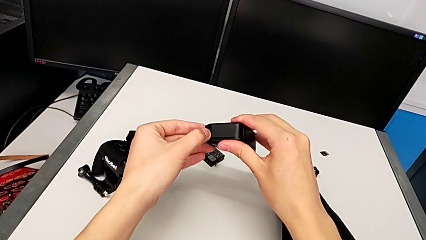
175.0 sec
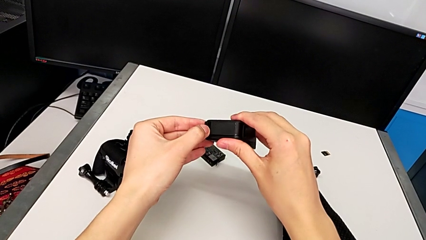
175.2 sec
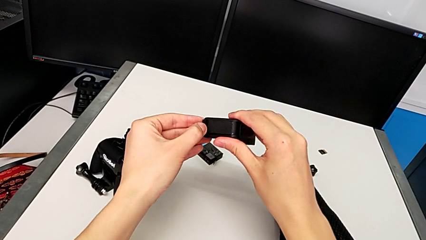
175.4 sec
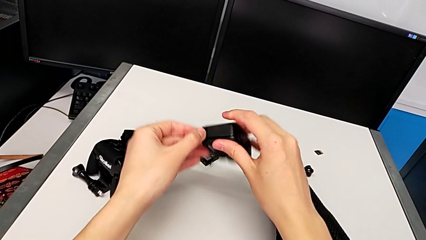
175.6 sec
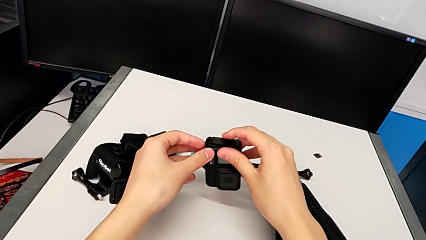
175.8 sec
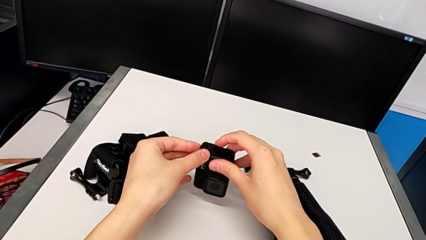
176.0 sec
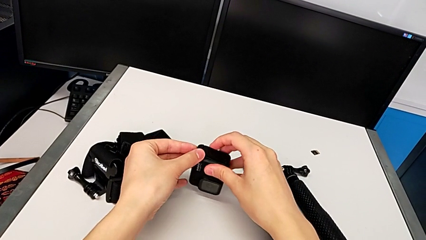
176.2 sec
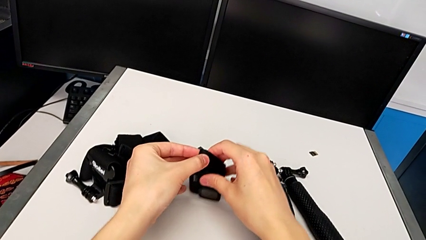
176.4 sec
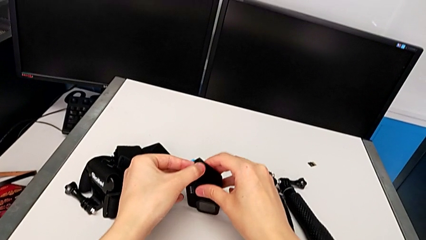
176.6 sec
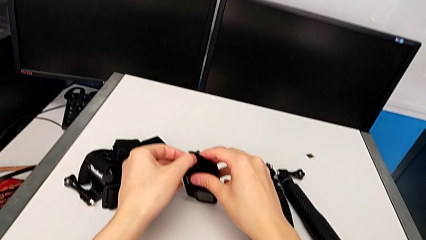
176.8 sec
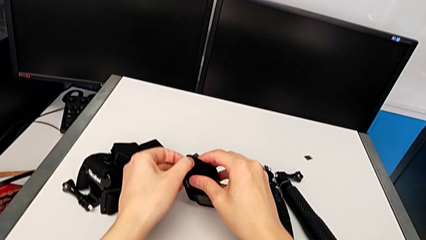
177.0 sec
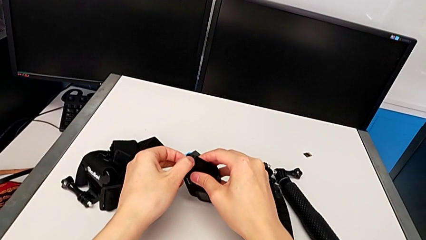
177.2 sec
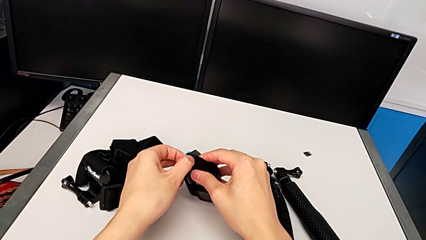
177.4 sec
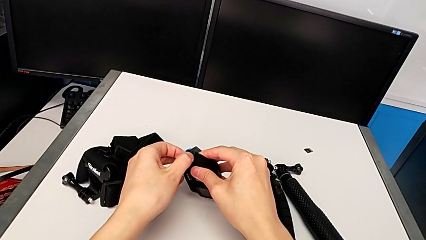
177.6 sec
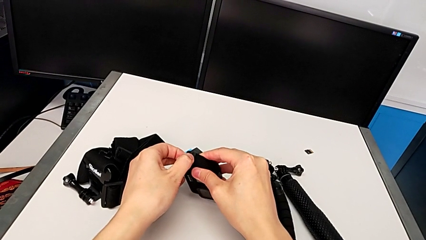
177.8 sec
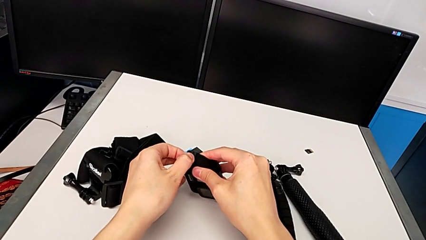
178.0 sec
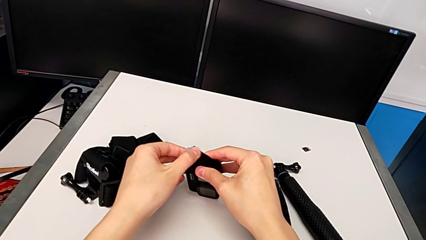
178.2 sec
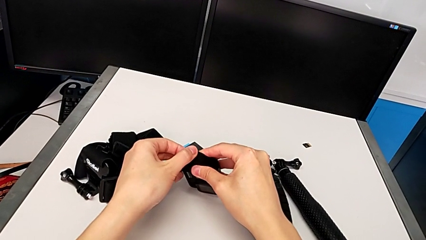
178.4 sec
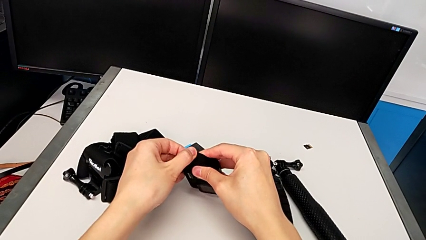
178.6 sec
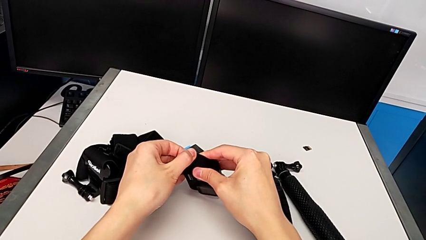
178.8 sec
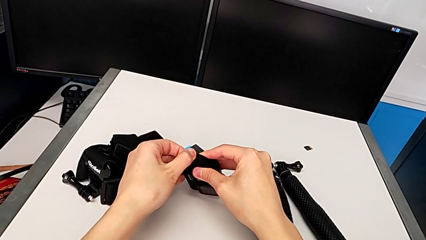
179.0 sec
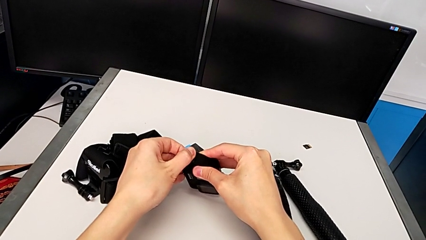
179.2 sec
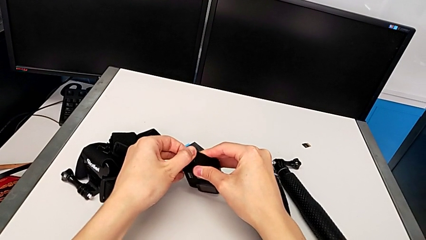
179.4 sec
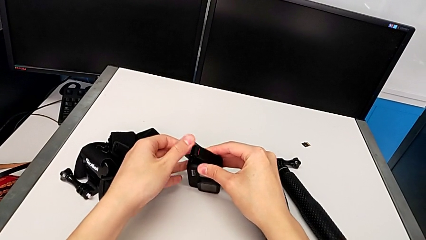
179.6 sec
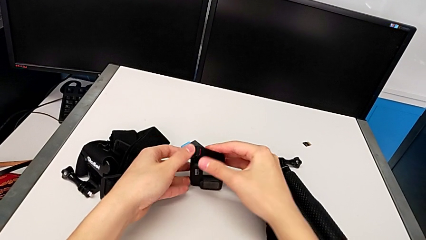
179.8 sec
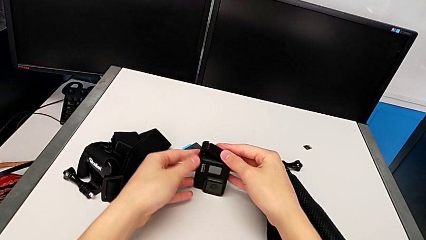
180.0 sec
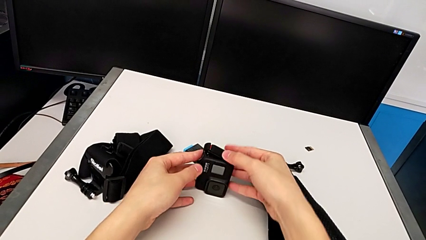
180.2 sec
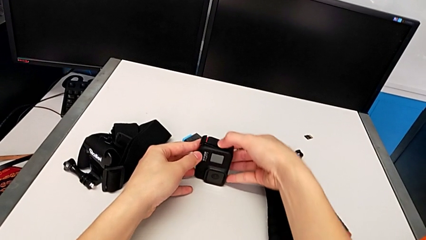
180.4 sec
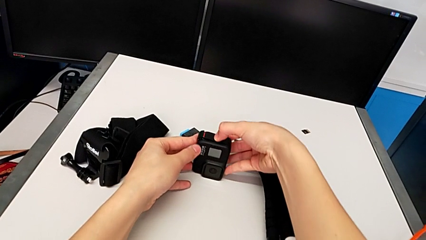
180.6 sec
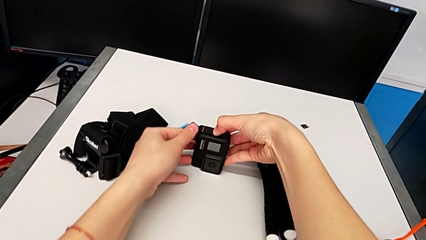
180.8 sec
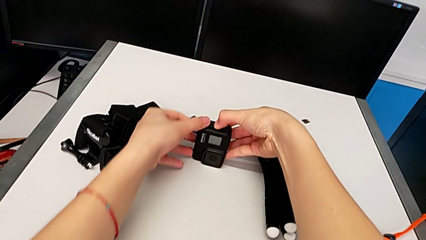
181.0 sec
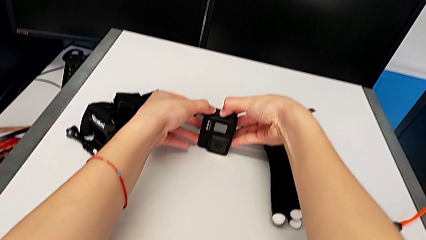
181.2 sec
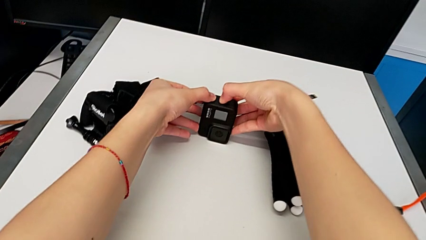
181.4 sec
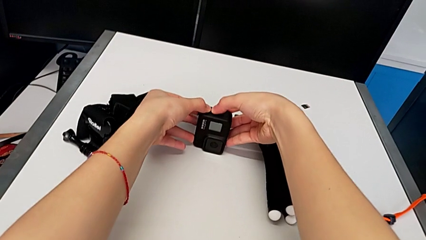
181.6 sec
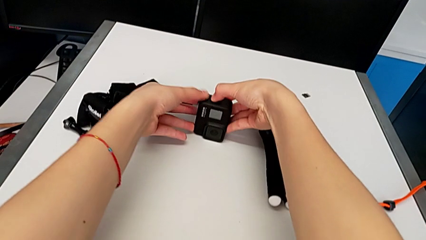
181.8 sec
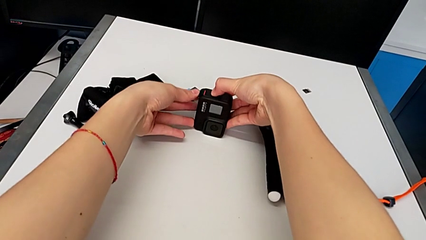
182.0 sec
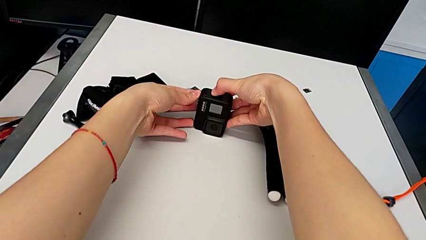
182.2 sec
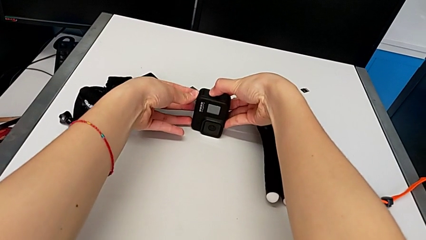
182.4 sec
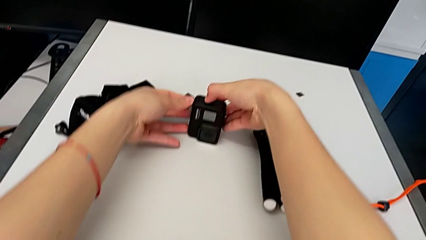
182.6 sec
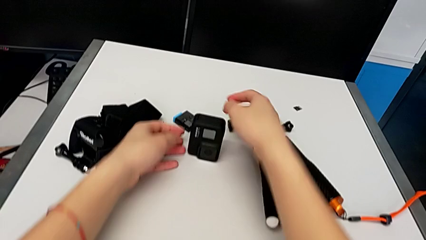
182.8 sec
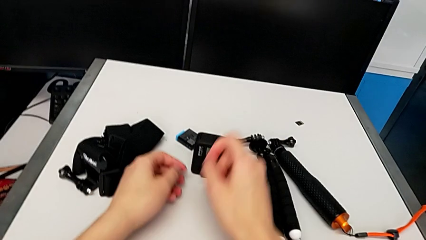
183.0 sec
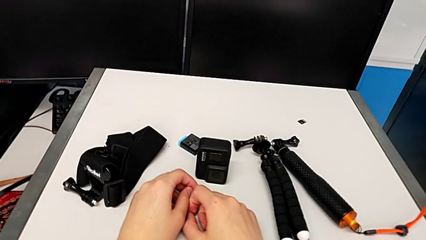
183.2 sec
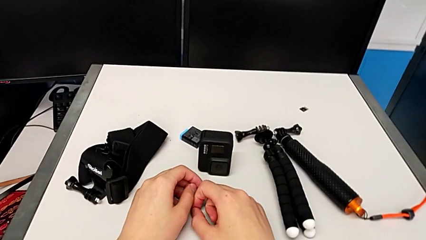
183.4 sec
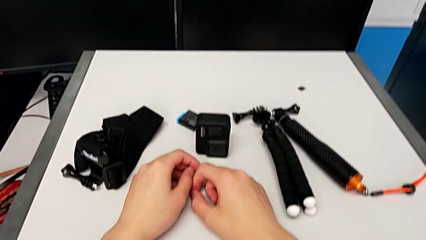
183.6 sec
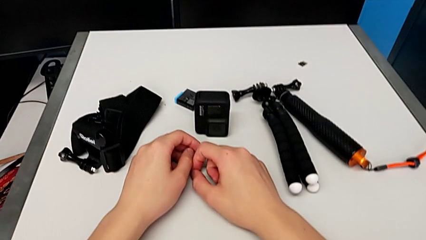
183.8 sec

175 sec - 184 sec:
The camera wearer is changing the battery for the GoPro. They keep pressing the battery door and close it.

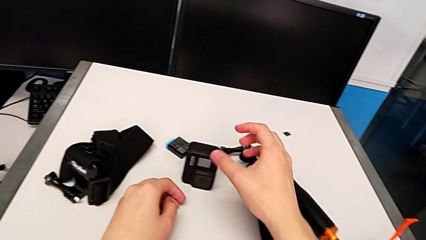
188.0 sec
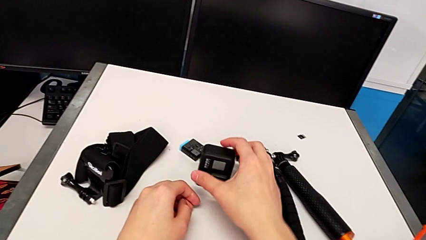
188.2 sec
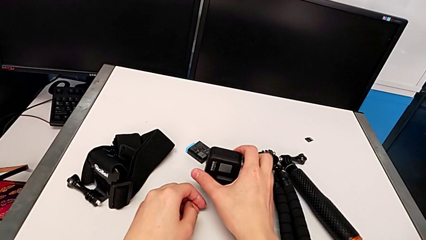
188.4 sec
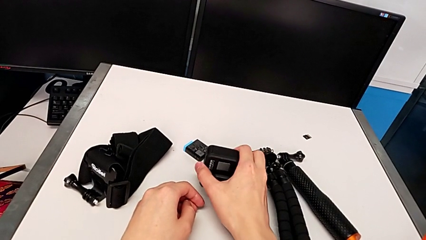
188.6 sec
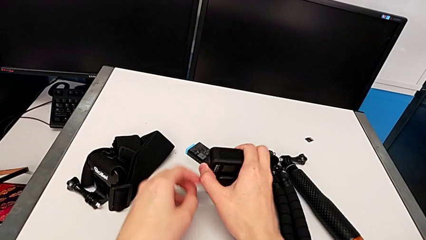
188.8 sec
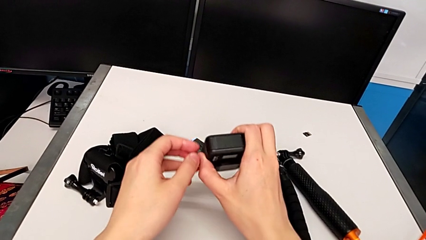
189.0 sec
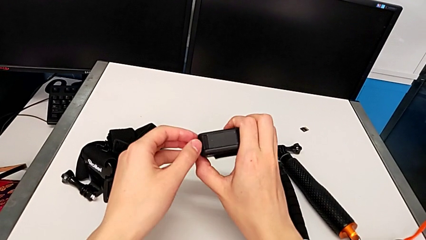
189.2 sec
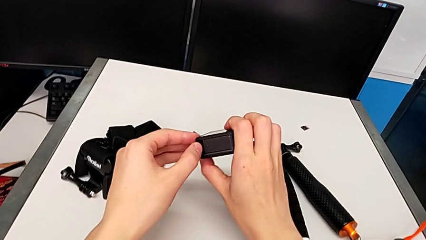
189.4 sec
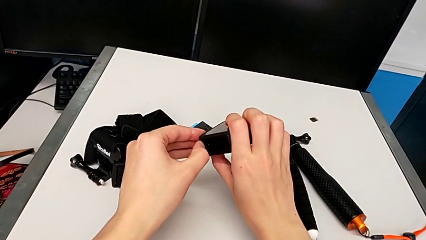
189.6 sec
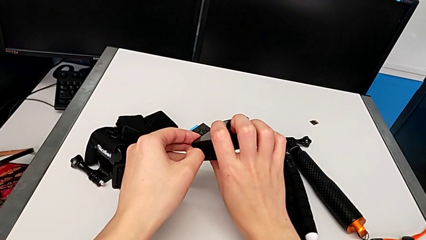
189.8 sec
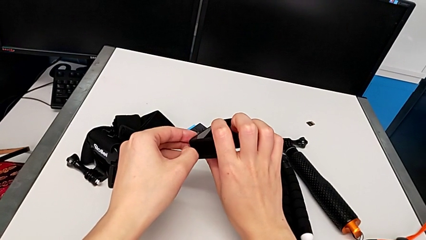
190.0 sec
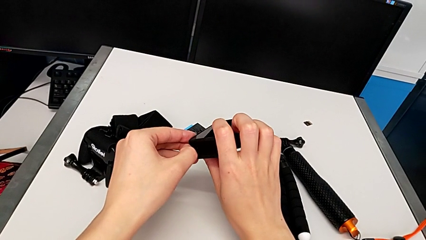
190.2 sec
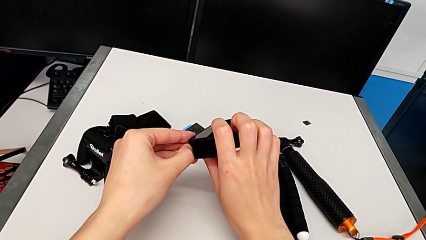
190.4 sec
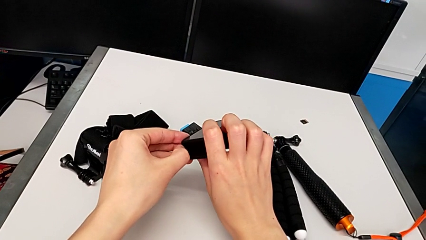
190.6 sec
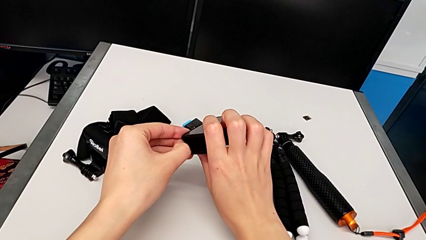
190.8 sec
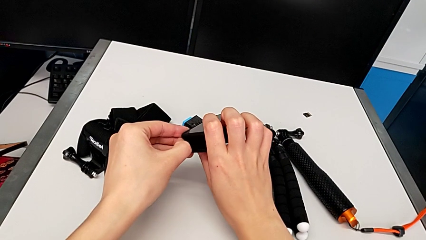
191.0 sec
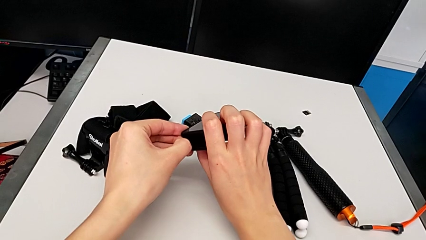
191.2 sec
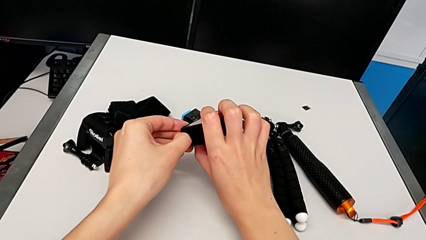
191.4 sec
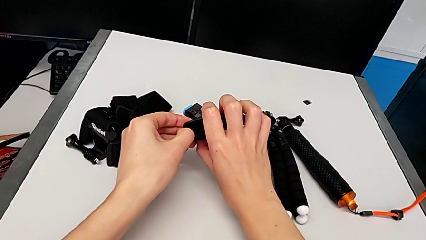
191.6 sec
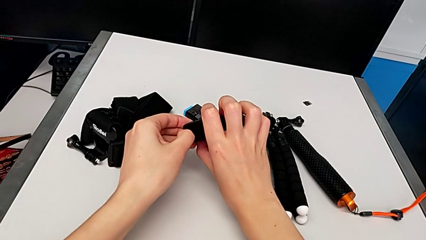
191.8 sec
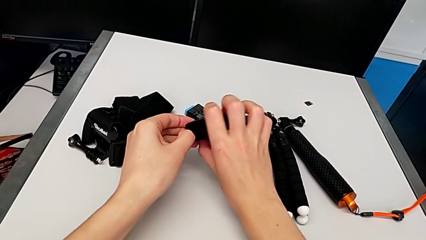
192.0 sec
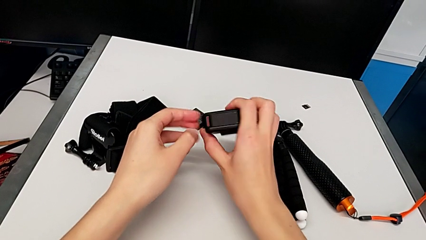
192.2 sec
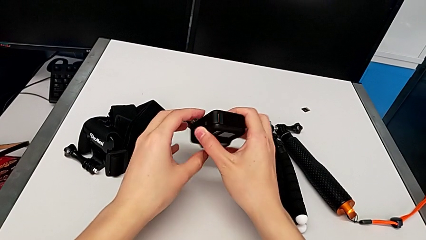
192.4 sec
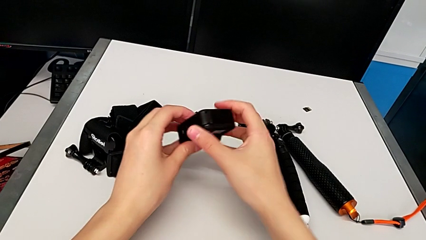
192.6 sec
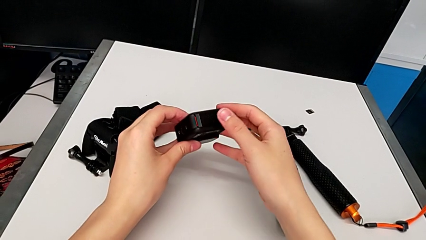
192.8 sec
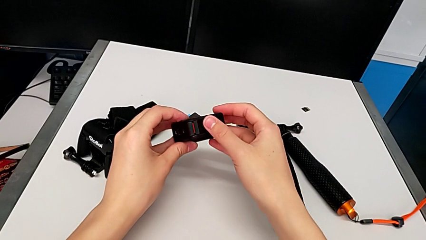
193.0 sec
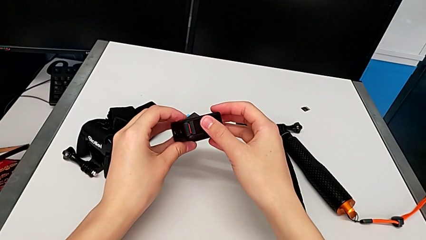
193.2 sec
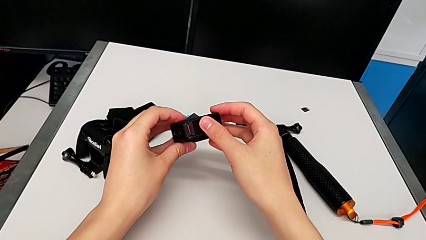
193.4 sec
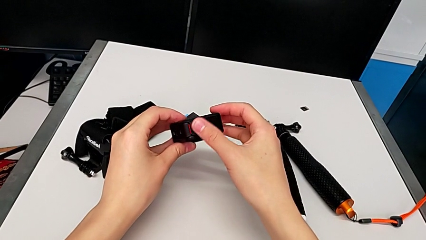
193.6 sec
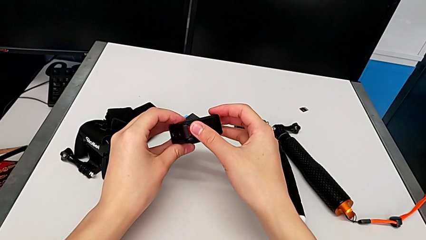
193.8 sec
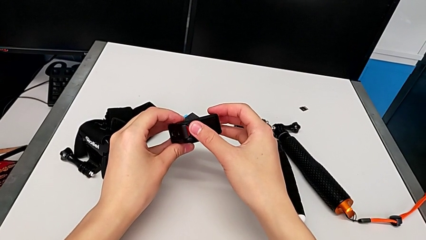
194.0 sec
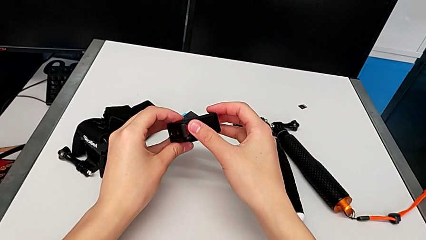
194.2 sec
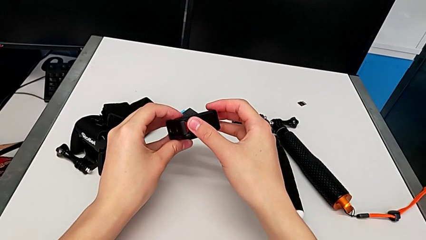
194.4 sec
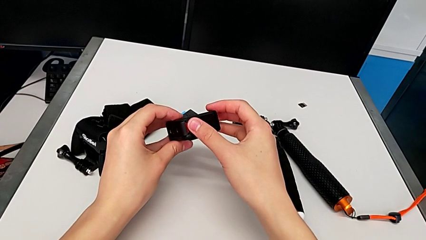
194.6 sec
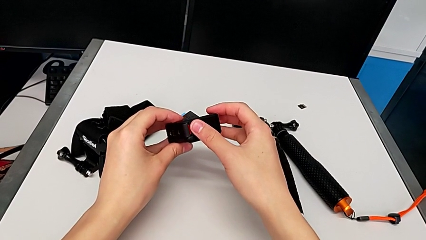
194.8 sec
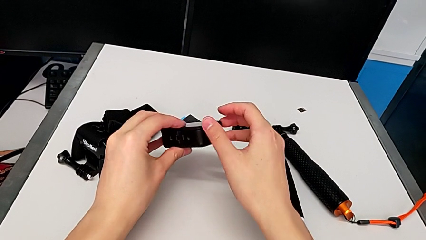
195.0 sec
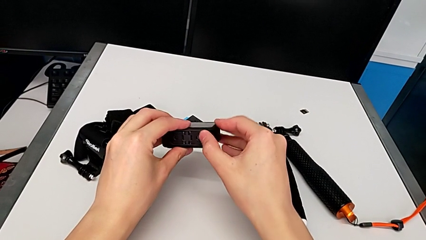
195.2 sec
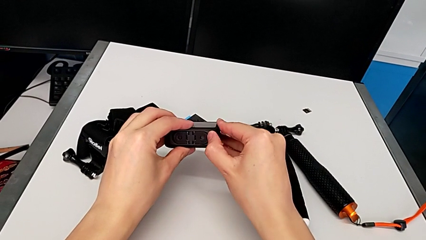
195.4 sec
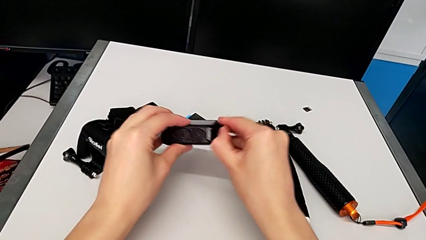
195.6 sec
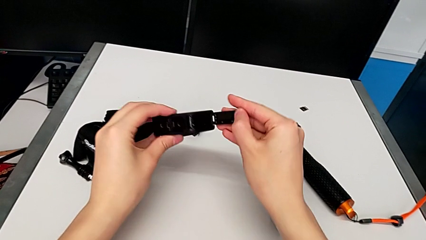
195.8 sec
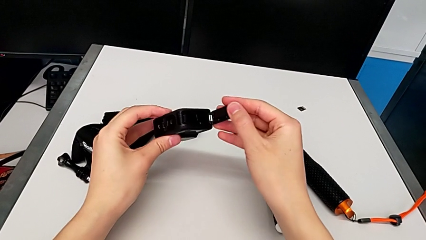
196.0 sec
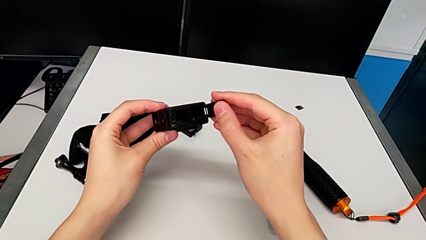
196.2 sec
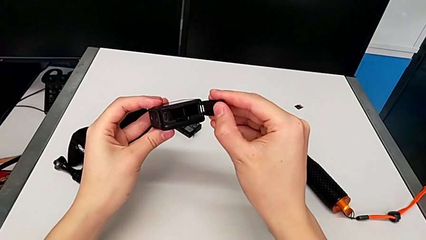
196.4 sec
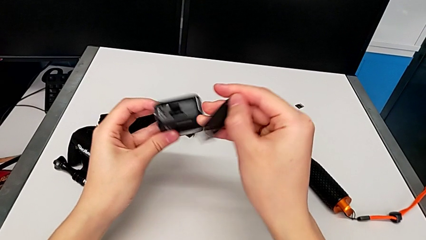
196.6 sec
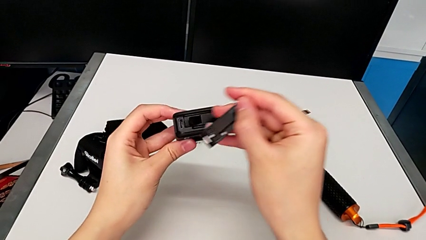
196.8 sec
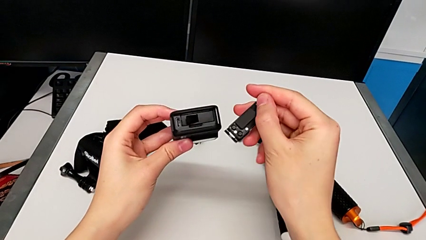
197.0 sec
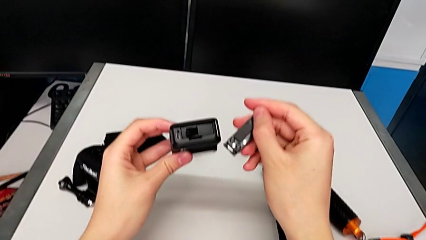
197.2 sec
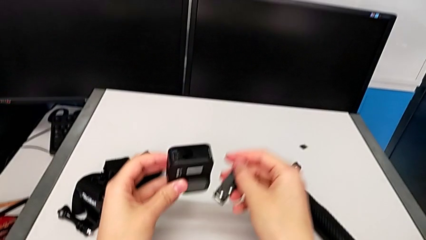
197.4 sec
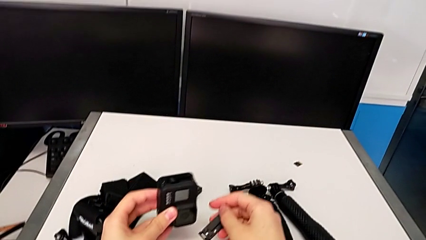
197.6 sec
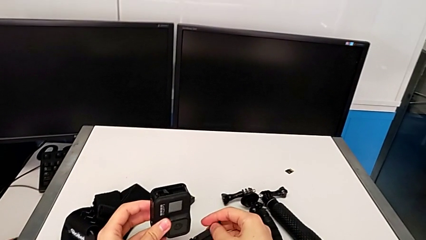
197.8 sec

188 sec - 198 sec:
The camera wearer is changing the micro SD card for the GoPro. They grab the GoPro, open the battery door twice and wrongly withdraw it, detaching the battery door by accident.
